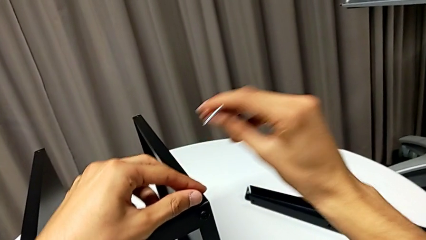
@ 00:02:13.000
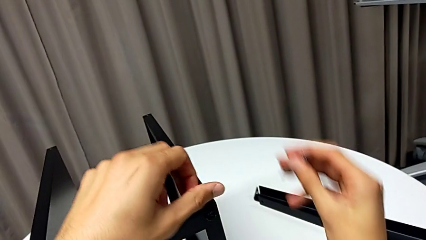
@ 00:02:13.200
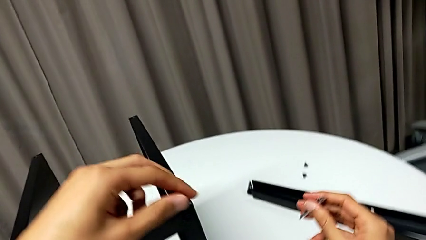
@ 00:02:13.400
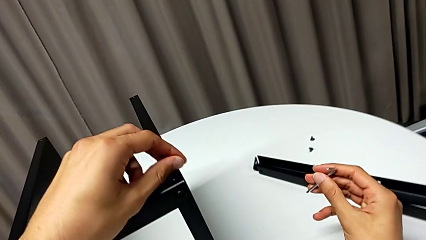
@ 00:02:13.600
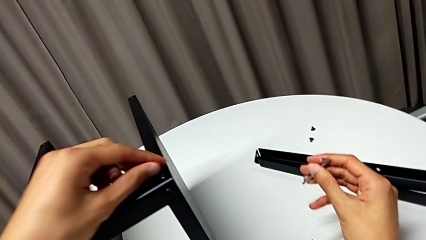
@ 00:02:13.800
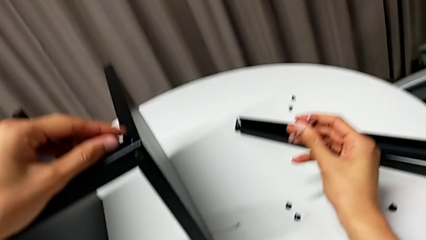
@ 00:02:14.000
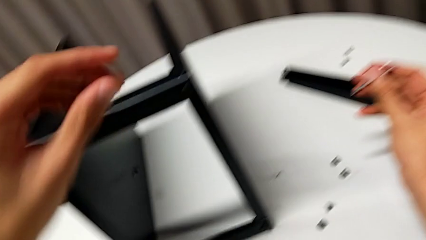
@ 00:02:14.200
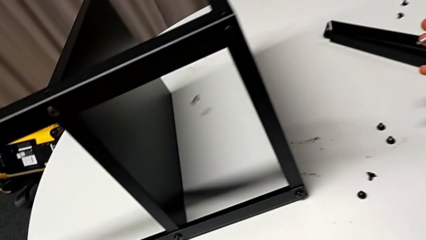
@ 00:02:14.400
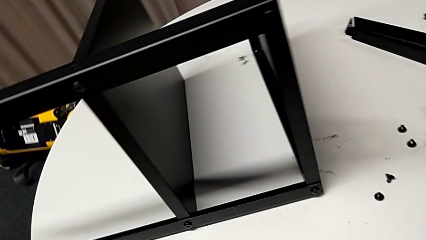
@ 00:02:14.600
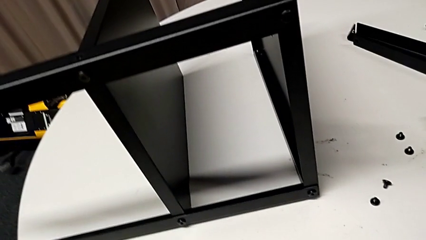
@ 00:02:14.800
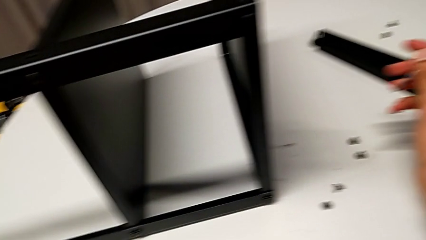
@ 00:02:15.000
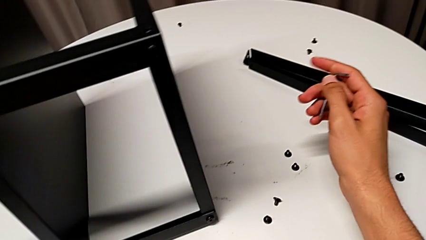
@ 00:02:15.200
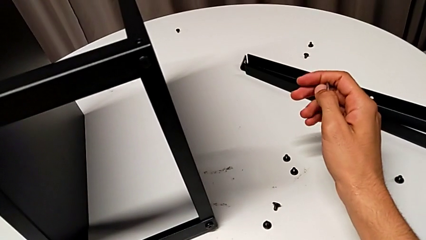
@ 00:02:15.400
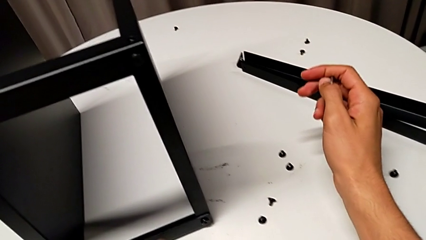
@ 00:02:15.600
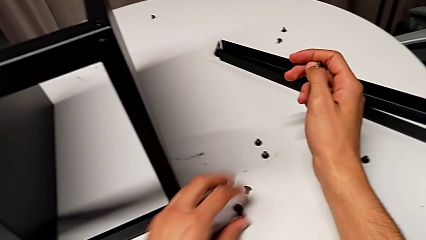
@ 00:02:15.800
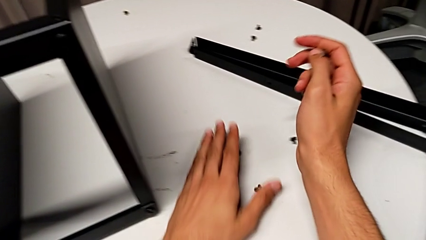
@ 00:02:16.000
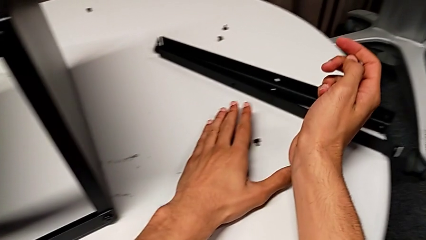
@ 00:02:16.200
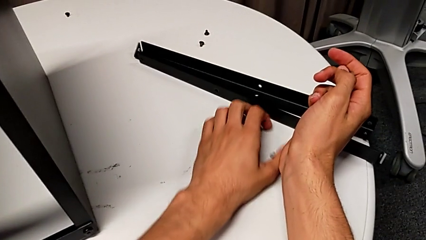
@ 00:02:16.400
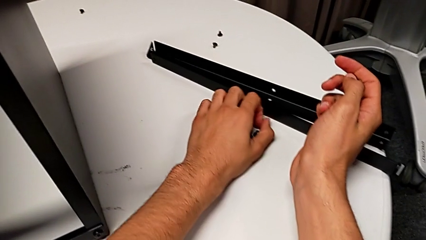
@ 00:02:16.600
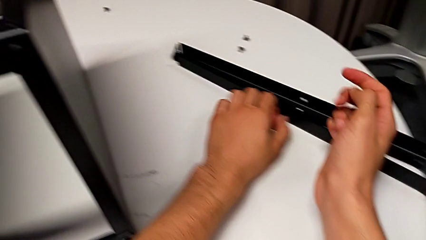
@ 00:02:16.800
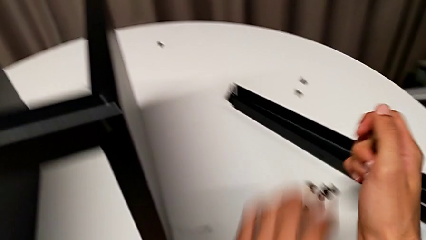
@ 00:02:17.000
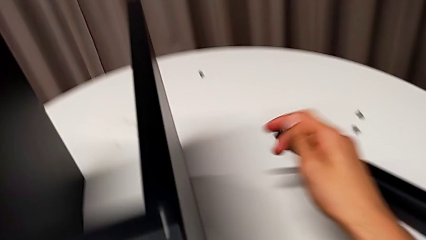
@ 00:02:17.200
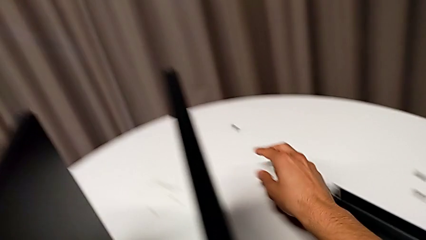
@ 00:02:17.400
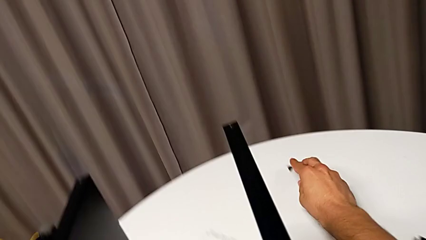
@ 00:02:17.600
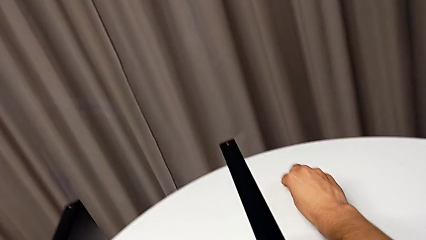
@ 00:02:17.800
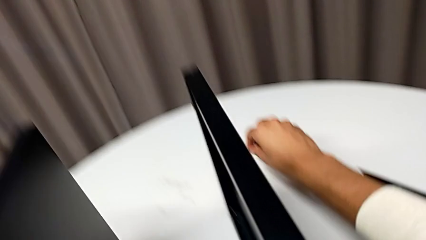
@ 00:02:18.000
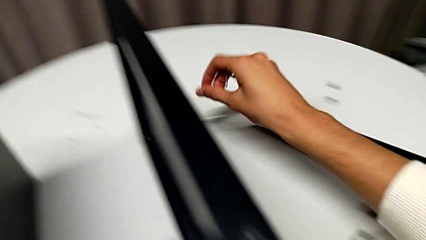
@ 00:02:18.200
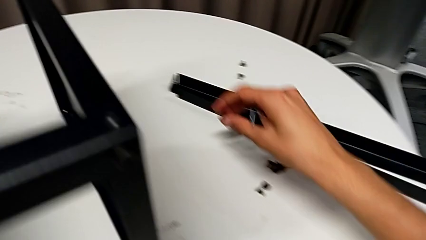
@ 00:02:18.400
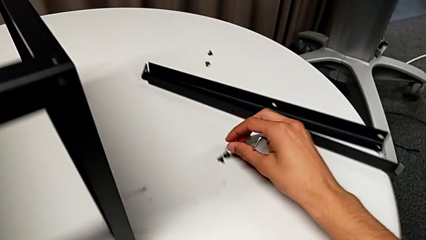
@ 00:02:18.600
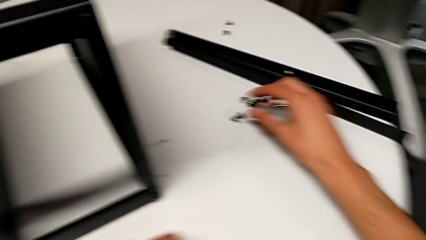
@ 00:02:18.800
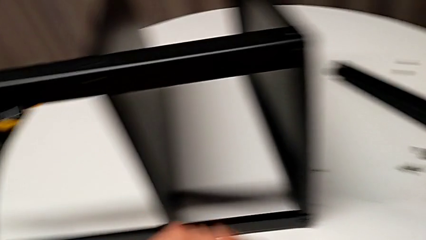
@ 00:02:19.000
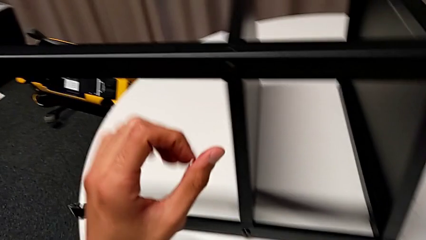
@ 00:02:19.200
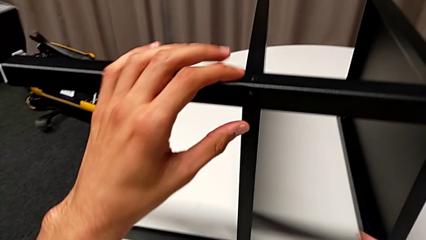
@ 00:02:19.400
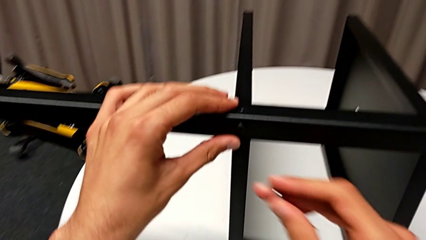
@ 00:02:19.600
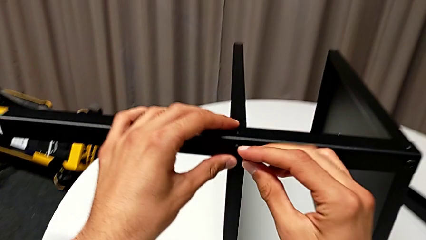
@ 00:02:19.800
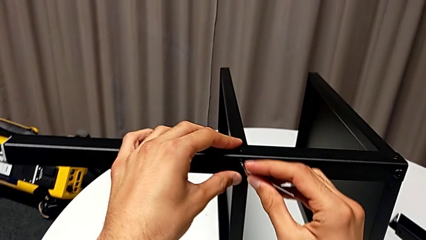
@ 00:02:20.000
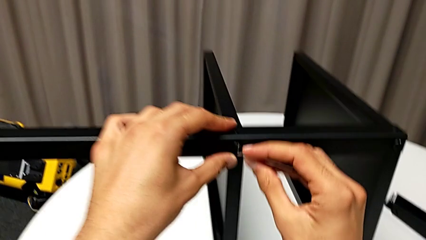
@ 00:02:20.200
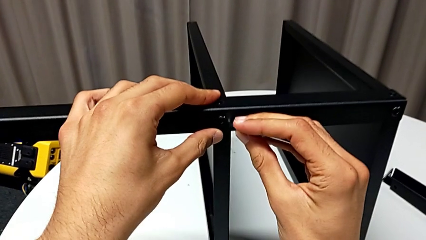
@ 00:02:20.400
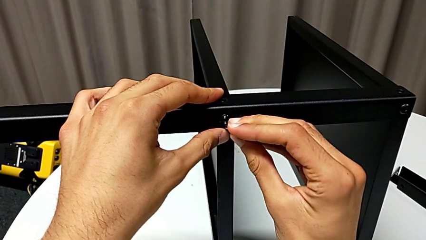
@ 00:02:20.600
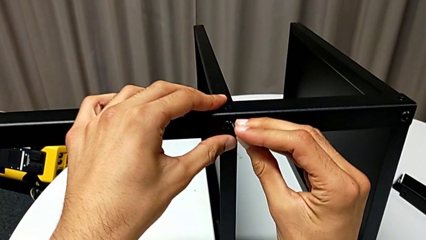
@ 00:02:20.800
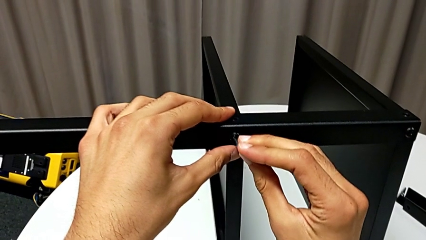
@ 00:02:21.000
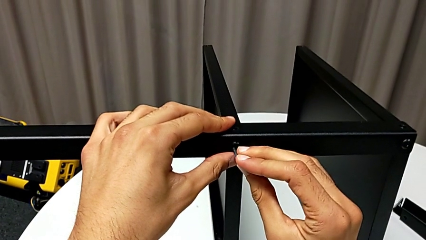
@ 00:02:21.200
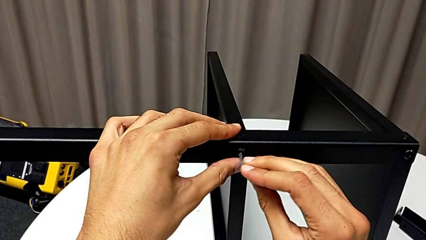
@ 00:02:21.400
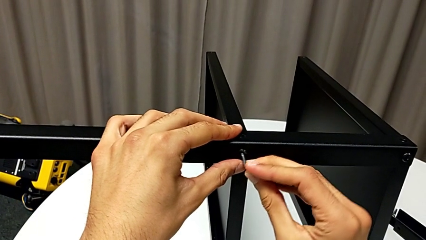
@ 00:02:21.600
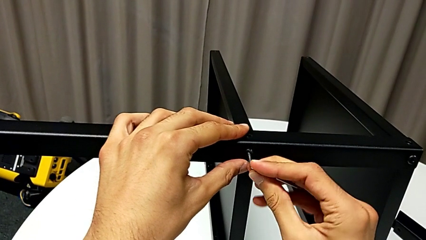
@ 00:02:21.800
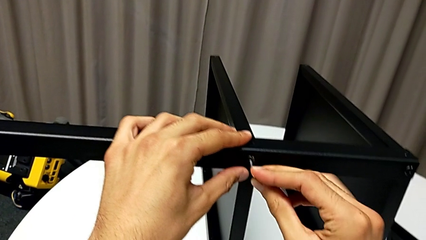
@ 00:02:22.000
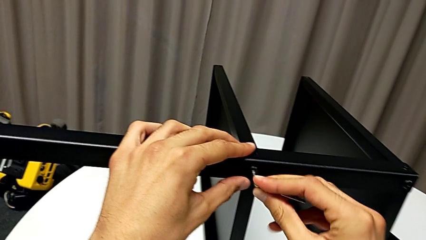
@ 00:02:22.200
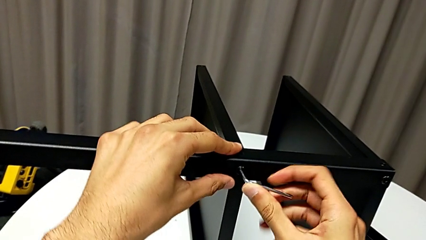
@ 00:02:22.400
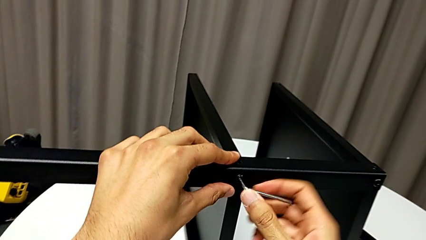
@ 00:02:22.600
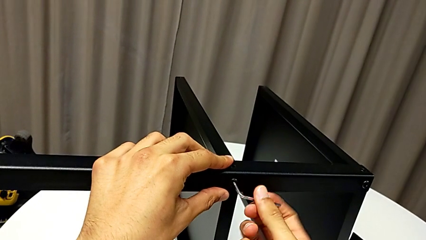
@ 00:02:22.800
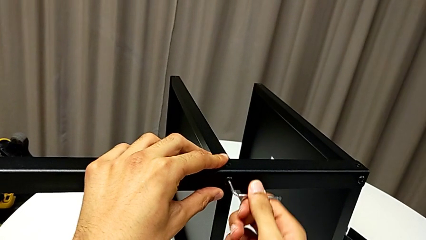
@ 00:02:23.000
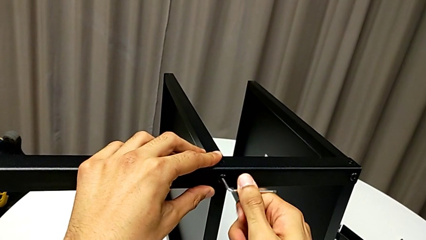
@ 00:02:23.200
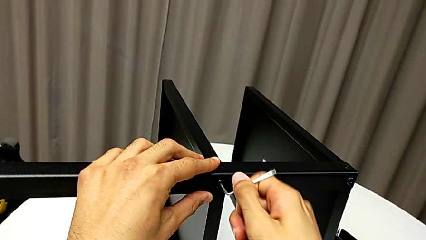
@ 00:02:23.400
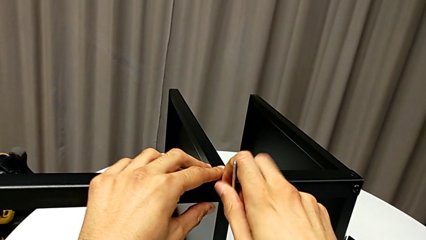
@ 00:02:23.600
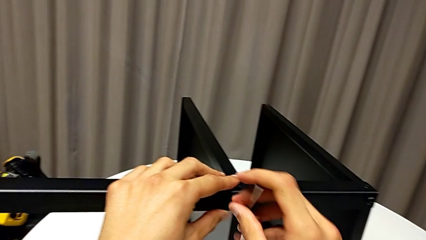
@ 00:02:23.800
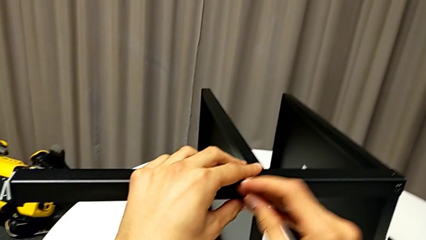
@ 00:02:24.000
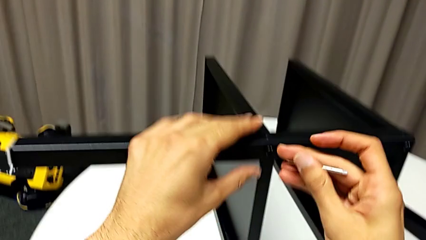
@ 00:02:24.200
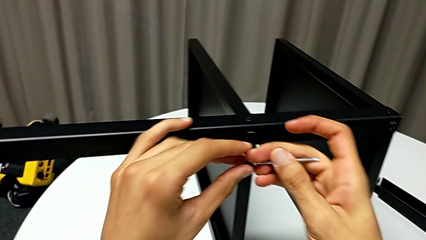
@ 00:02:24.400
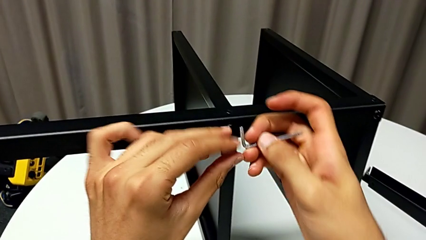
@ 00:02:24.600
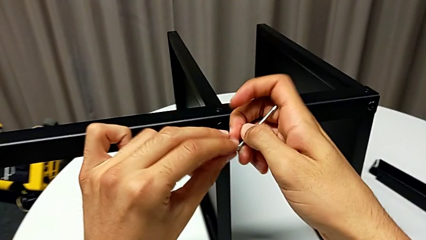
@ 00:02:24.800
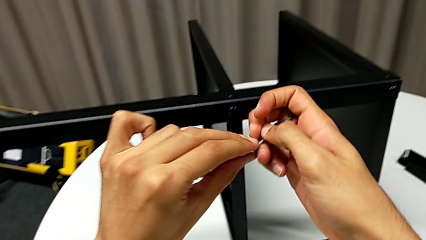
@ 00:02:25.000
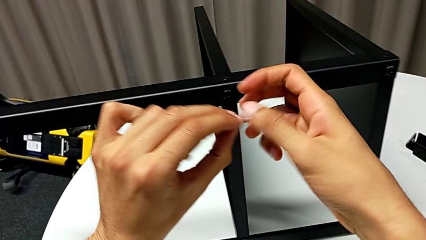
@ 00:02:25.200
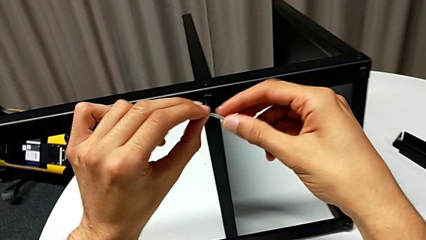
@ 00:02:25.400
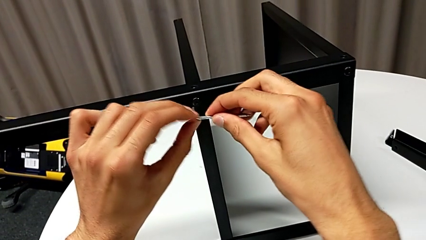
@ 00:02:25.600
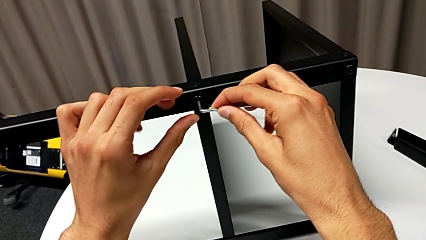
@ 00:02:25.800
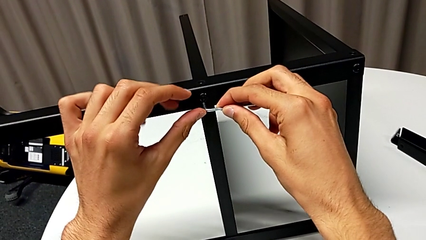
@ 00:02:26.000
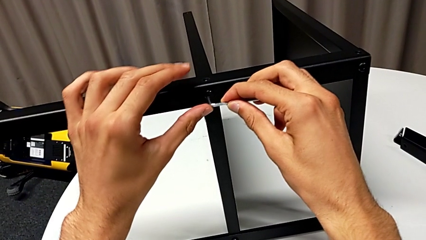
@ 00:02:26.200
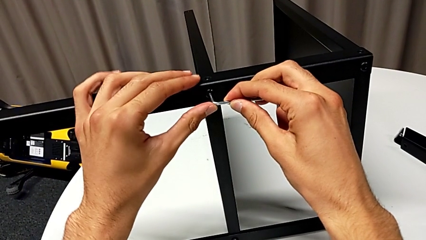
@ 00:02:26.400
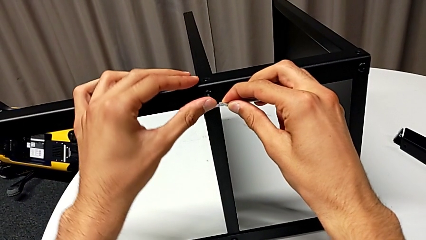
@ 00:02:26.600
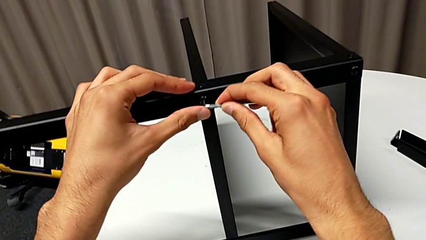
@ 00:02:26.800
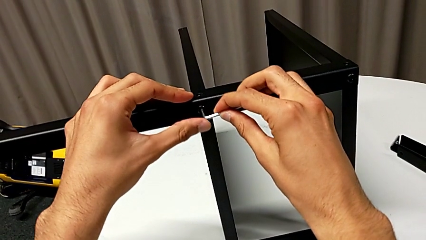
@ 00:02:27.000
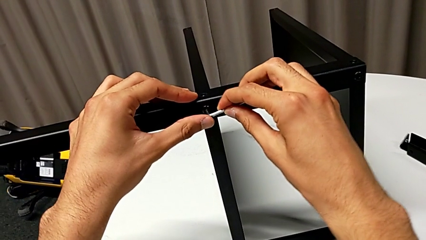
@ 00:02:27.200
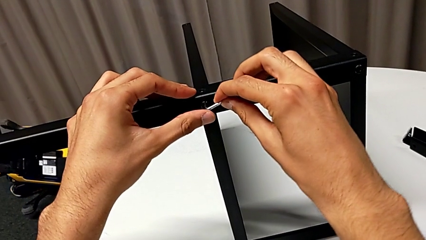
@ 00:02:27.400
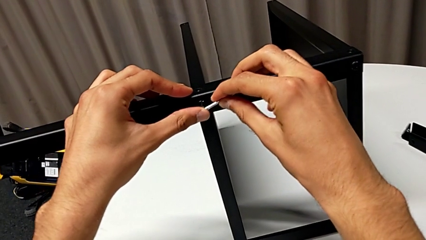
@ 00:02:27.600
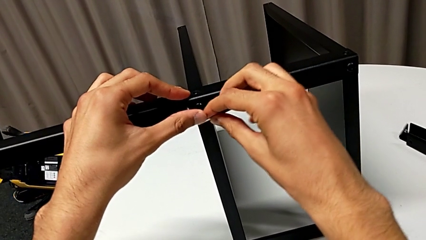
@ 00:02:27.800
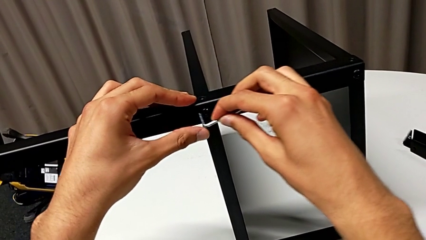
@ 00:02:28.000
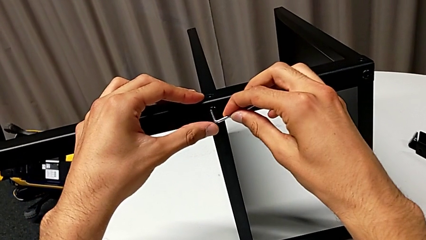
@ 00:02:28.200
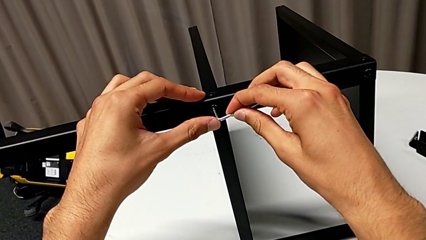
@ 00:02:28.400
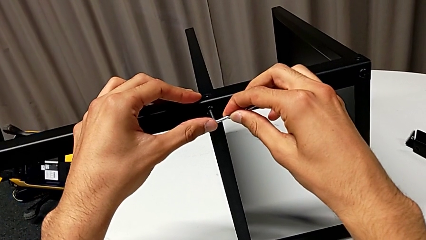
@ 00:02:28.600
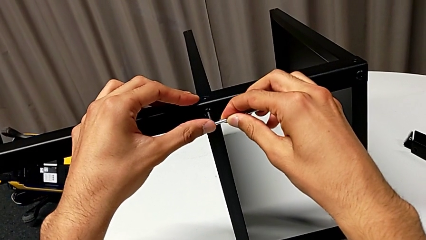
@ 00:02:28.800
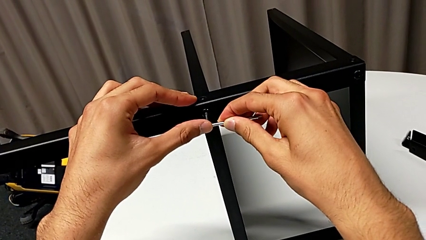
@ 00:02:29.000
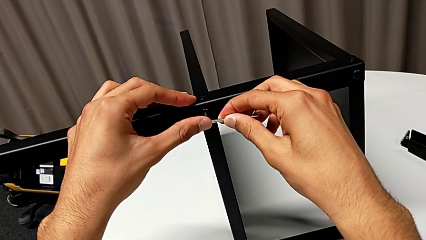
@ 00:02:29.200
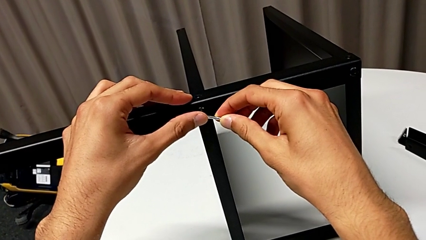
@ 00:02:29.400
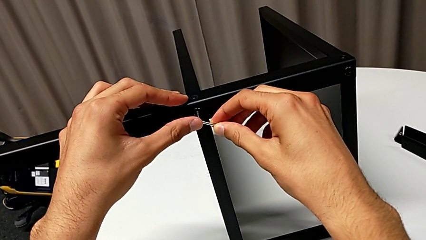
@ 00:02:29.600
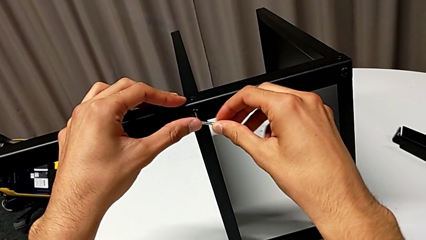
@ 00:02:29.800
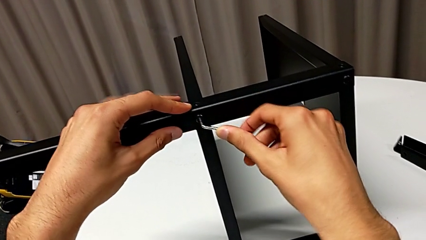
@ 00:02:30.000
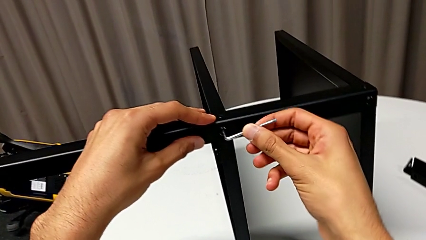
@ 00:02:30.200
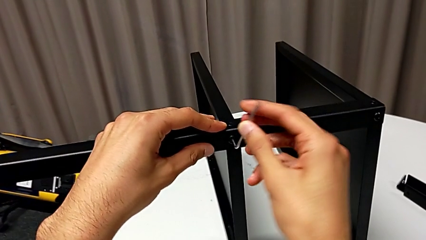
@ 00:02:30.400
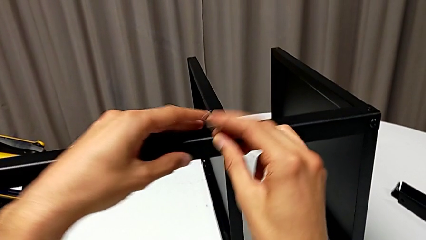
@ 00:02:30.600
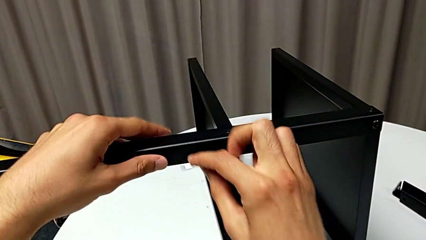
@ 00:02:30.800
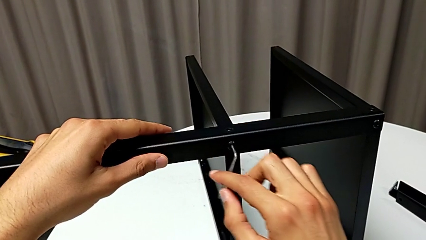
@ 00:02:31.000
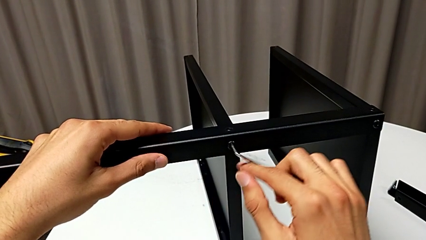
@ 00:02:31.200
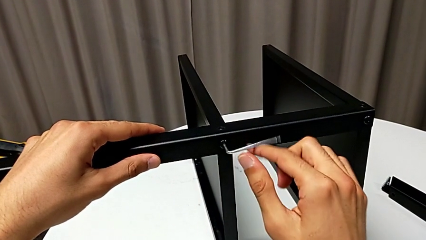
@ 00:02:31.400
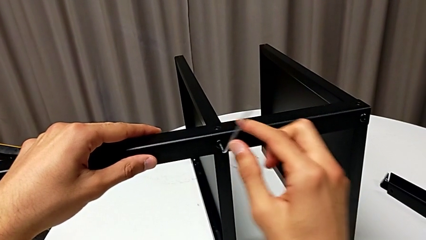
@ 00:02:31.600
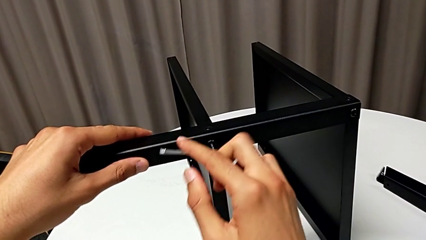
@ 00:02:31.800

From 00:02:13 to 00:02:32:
The camera wearer is disassembling the third leg of the table. They wrongly drop the hex socket head, place it, grab it, place it, slide the nightstand, insert the Allen wrench and begin to unscrew the hex socket head.
